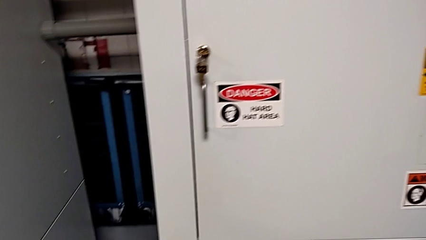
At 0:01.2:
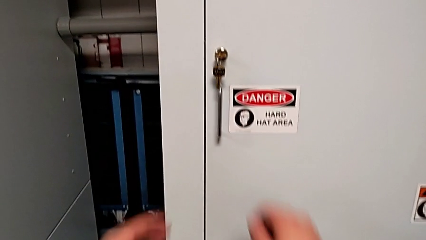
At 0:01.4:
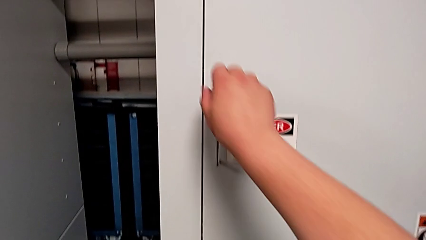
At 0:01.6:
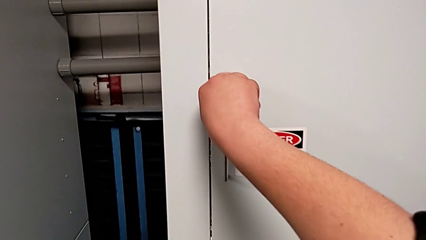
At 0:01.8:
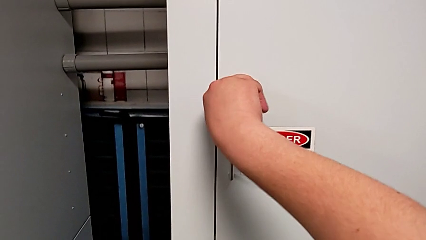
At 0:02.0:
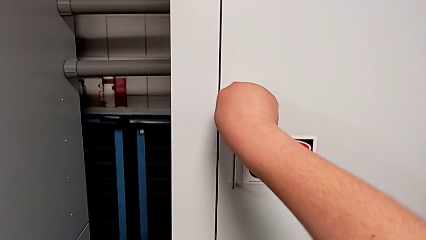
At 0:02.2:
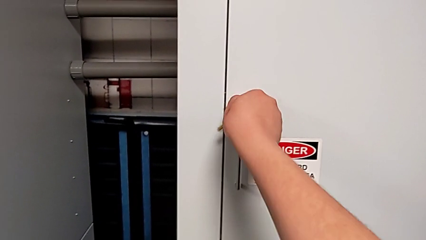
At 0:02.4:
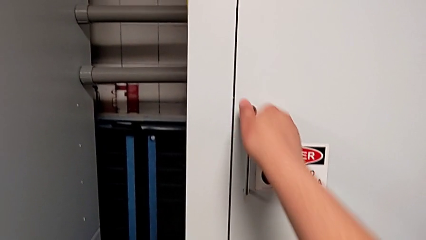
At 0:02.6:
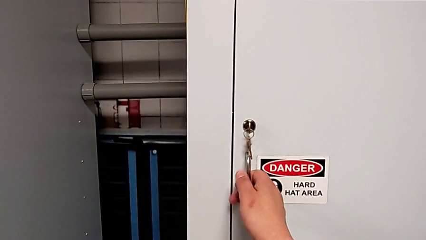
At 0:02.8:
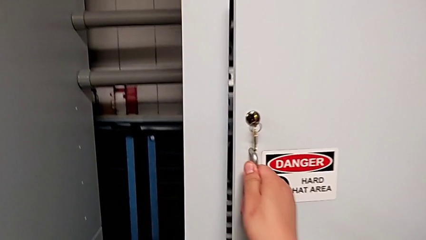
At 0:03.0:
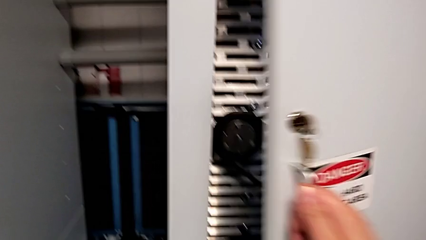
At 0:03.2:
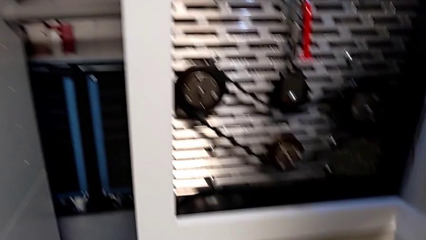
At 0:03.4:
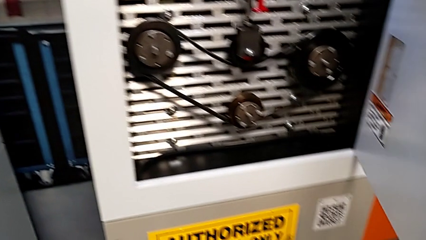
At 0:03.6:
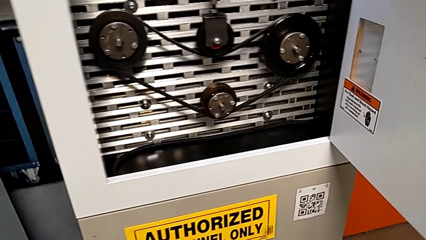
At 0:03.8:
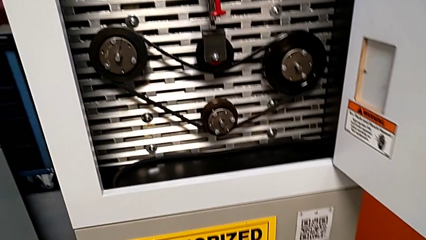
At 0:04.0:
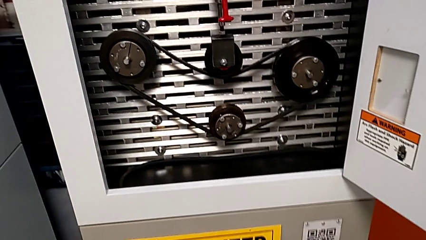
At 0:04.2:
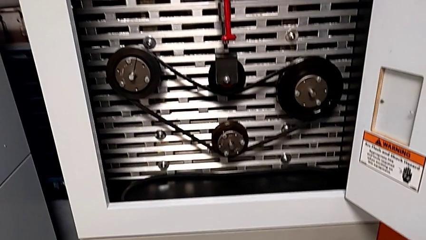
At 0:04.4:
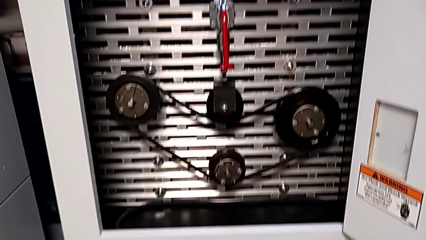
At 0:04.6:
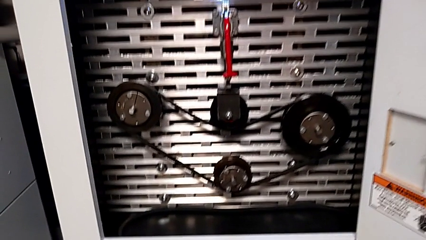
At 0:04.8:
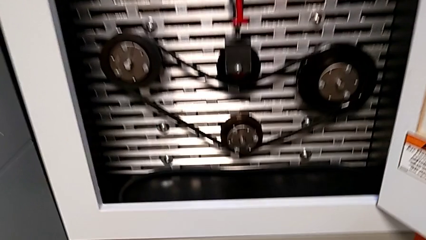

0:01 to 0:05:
The camera wearer opens the front panel door. They unlock the front panel door and open it.

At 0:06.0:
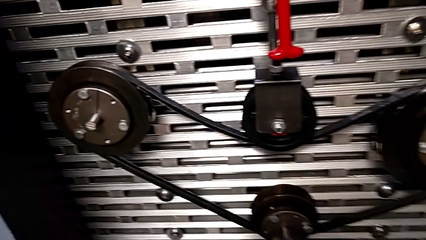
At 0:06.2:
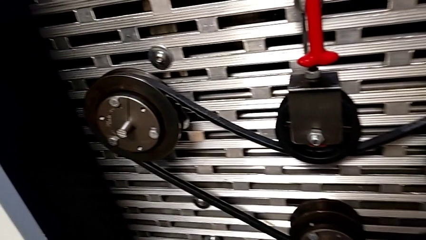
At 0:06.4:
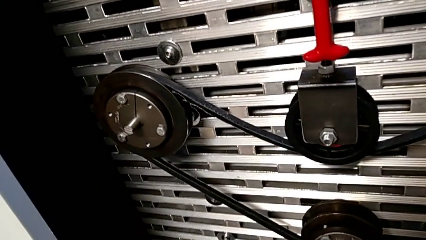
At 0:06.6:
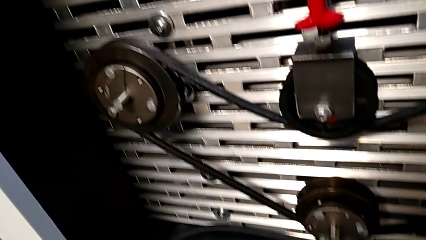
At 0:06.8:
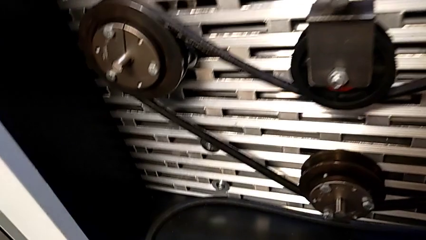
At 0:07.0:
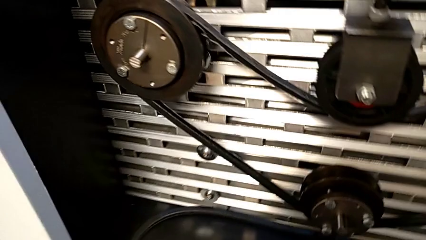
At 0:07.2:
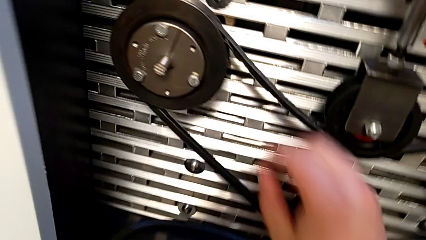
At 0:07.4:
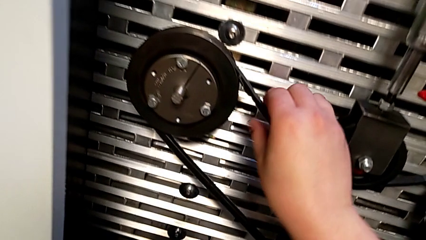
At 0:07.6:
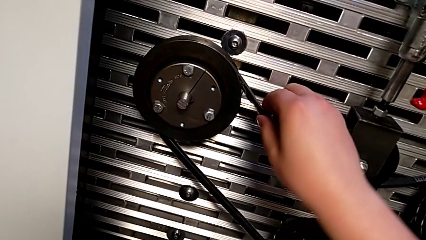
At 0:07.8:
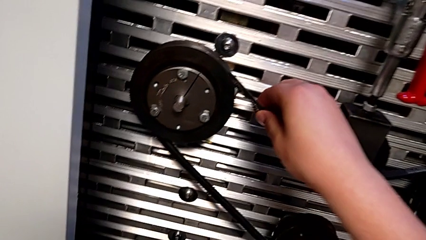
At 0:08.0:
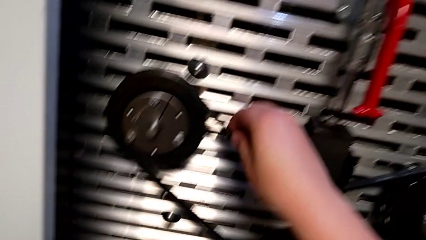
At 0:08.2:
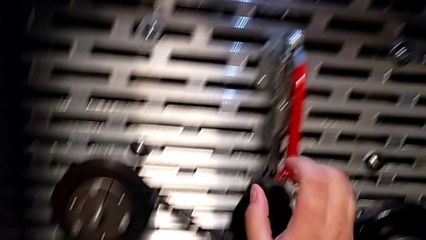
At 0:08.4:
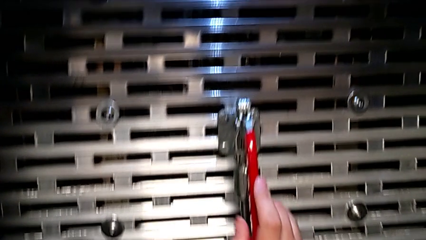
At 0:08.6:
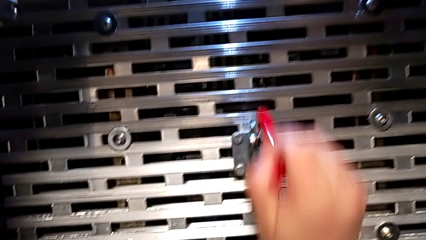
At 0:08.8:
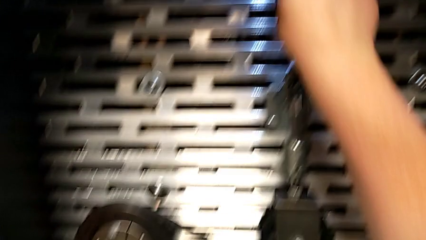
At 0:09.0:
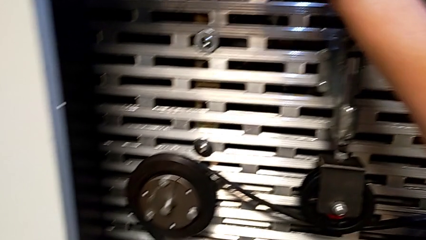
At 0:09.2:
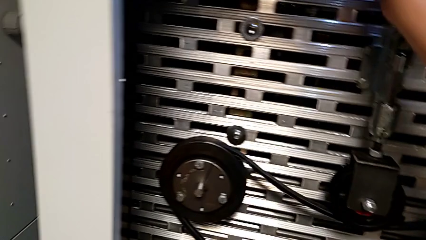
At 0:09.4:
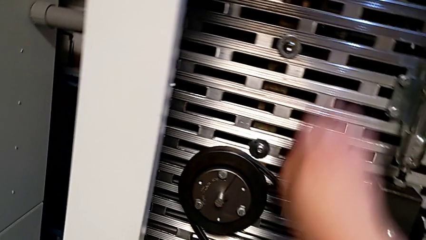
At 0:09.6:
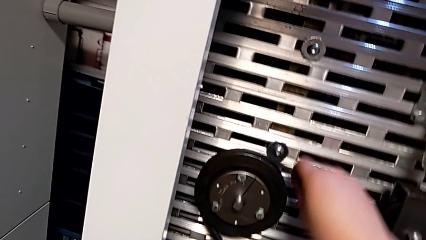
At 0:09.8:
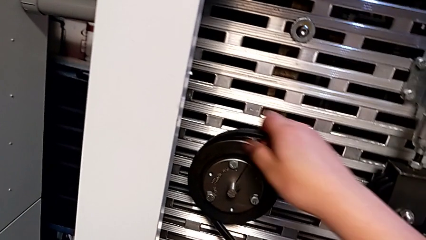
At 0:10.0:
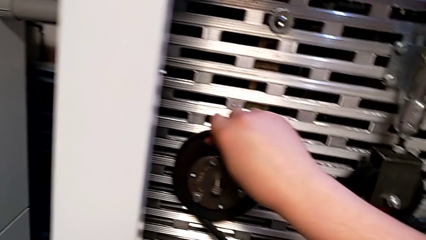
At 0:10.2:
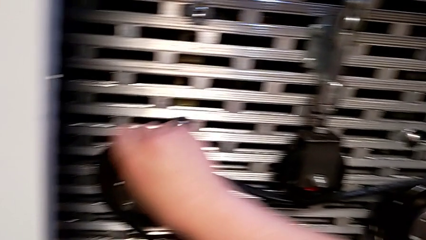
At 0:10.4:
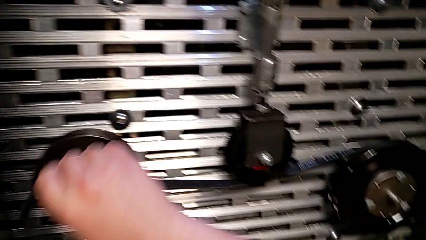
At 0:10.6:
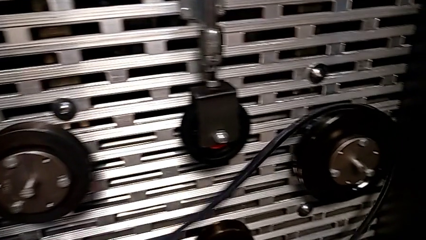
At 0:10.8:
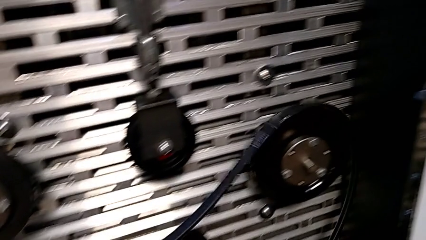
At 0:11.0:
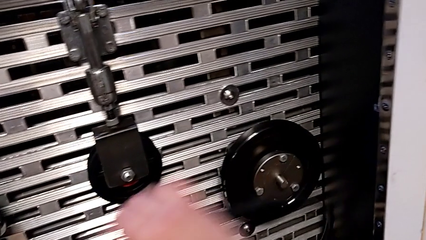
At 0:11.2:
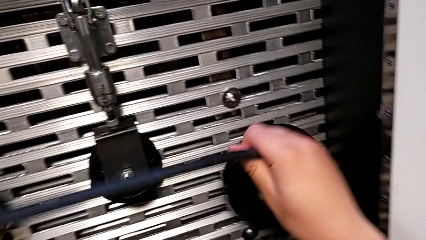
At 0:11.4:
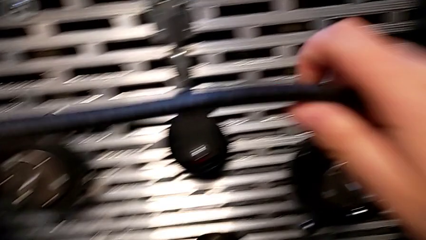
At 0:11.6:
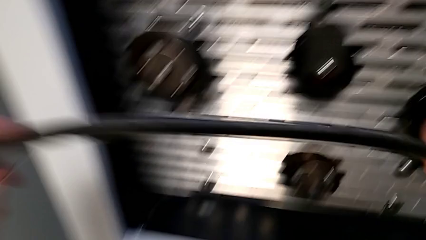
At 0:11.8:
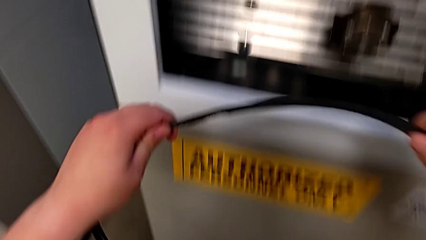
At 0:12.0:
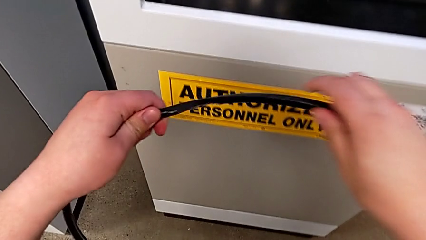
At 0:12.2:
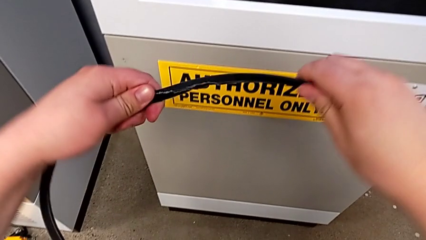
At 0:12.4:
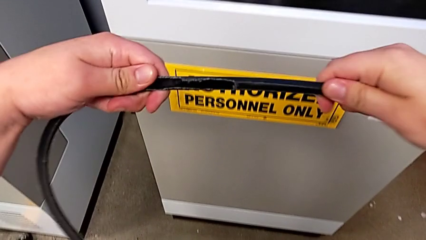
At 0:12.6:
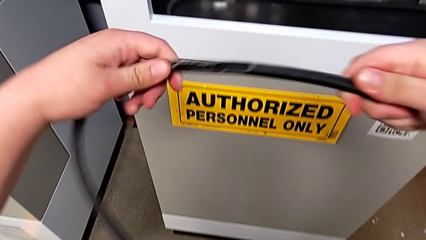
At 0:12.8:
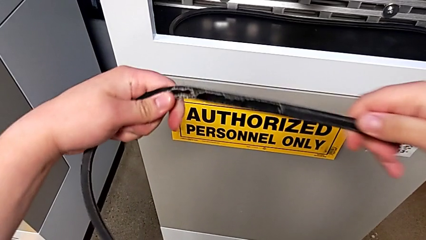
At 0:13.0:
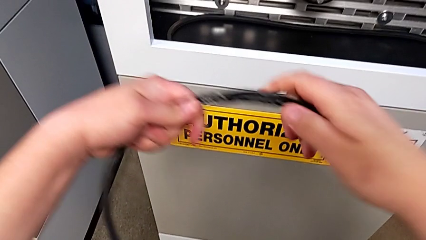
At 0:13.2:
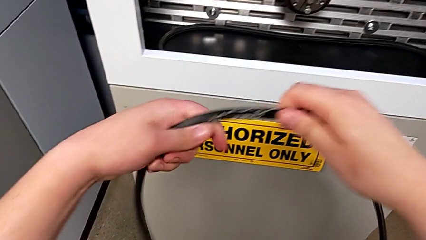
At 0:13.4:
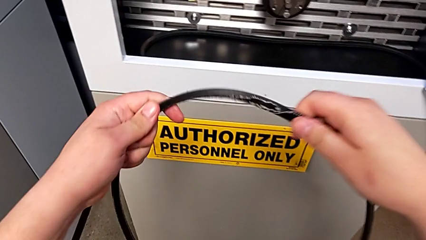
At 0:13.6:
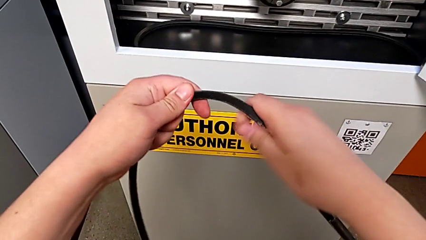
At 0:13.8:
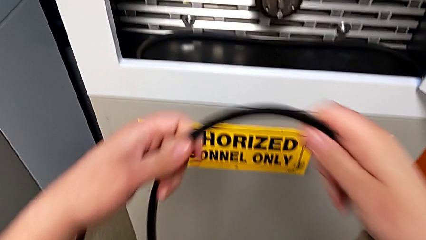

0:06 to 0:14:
The camera wearer inspects the old belt. They inspect the belt, pull the red lever, withdraw the old belt and inspect the belt.

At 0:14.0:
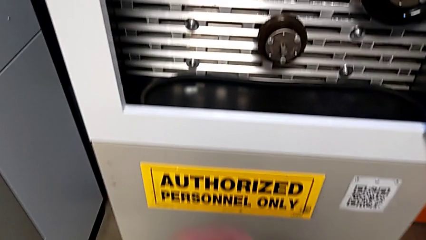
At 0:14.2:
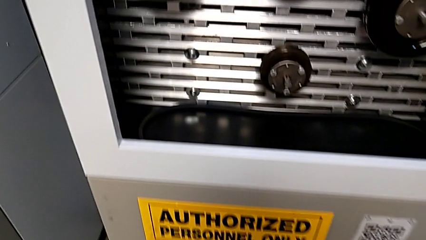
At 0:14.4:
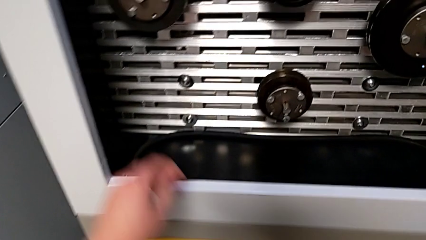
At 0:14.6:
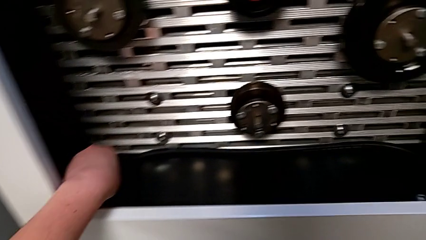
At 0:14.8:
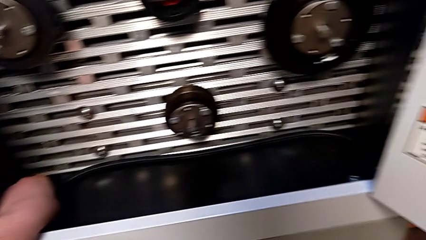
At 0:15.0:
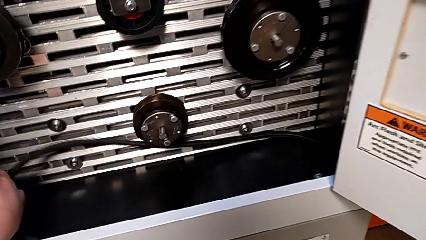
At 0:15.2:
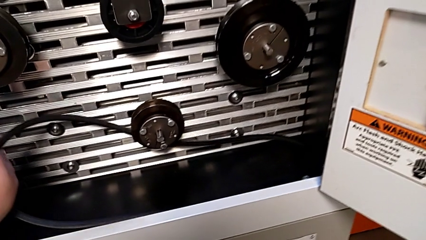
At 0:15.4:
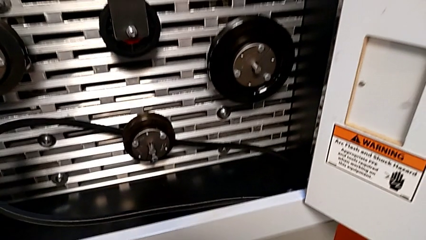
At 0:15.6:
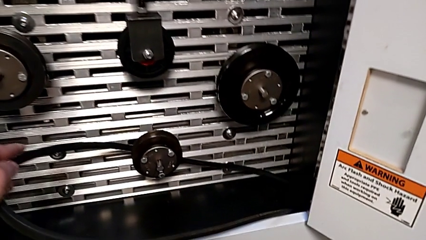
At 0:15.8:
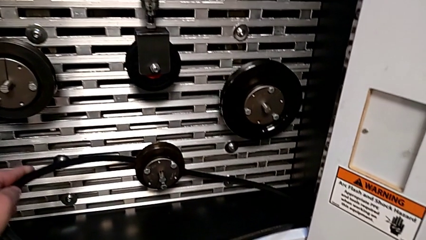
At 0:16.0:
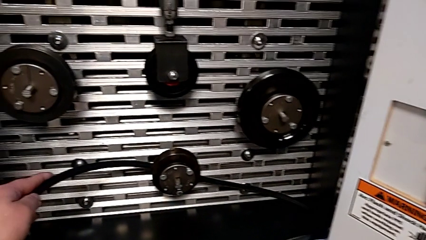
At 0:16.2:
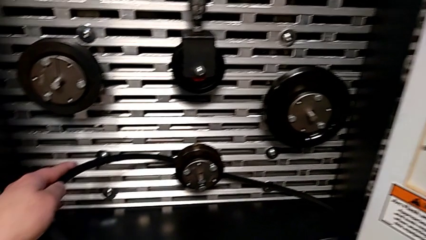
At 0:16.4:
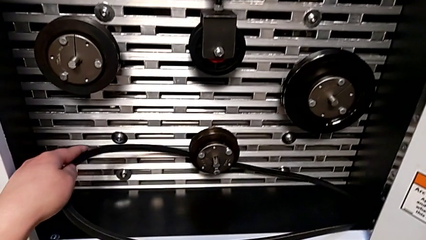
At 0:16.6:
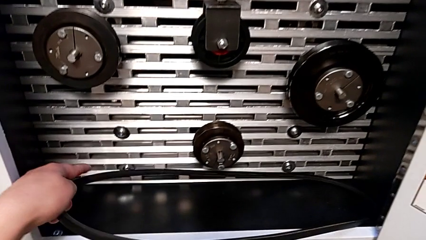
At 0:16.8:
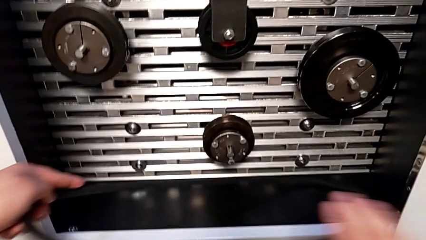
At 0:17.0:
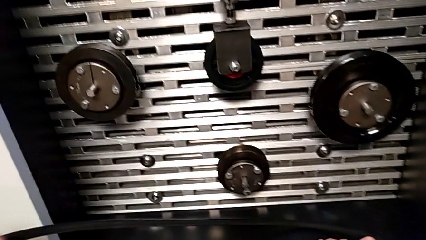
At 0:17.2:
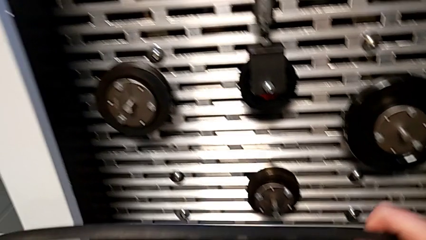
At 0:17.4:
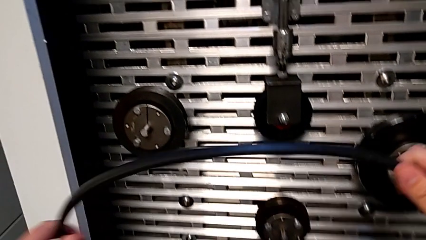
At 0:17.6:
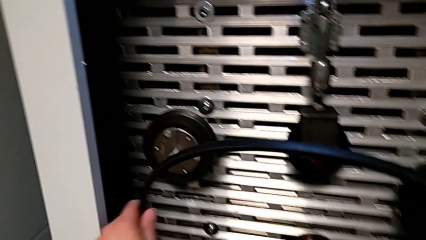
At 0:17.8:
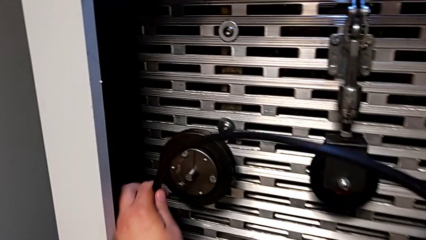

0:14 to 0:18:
The camera wearer grabs the belt. They grab the new belt and lift it.
